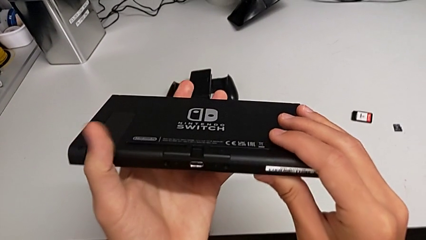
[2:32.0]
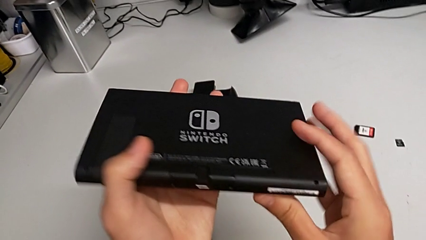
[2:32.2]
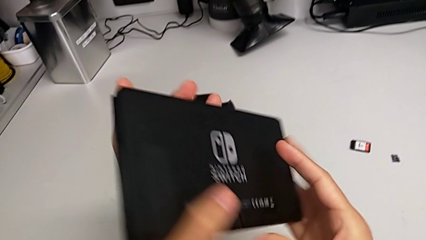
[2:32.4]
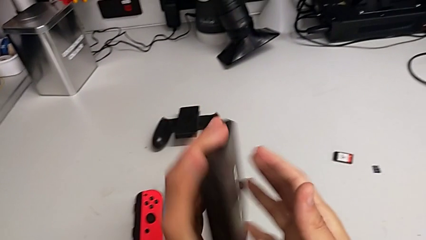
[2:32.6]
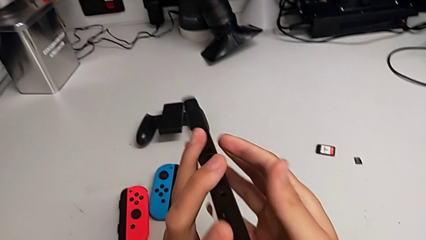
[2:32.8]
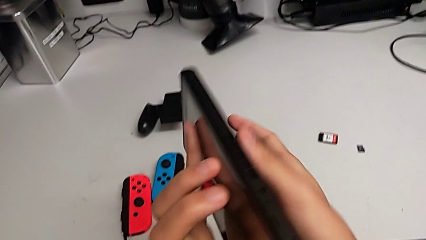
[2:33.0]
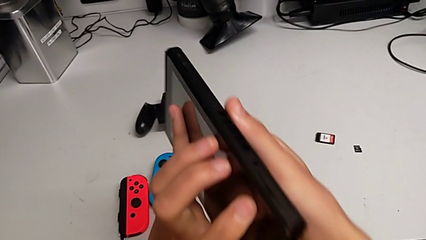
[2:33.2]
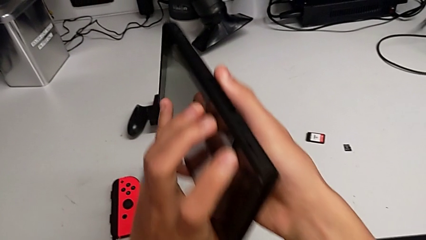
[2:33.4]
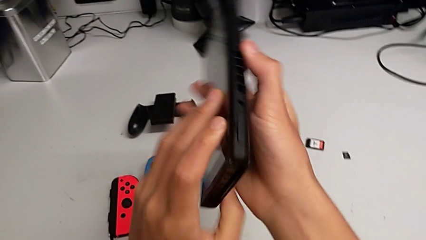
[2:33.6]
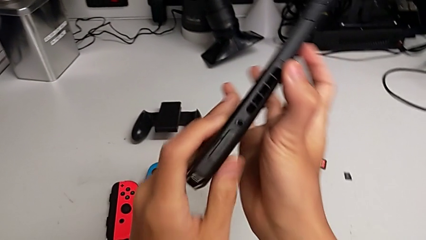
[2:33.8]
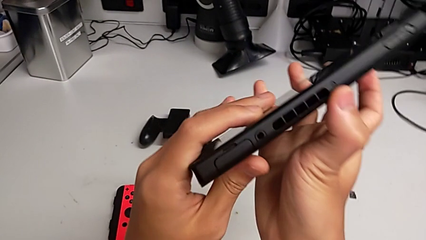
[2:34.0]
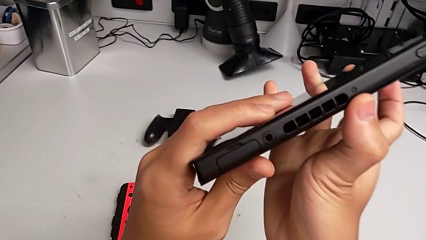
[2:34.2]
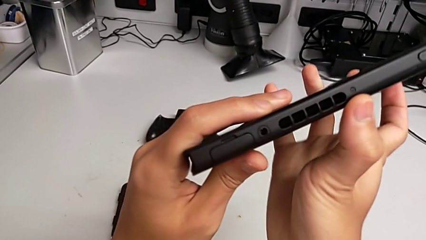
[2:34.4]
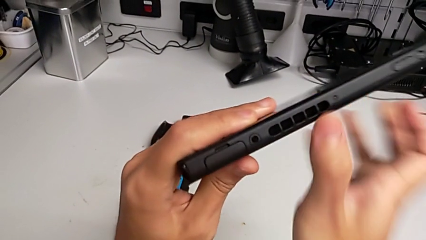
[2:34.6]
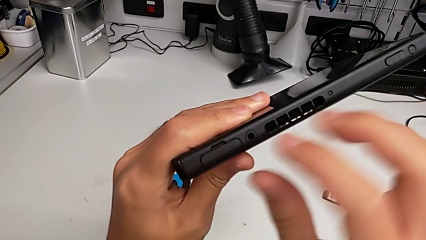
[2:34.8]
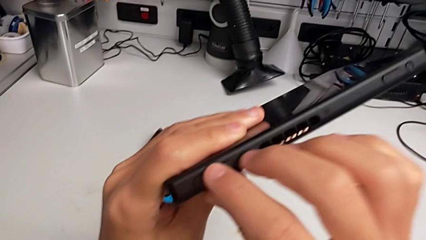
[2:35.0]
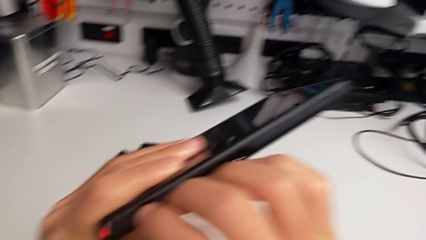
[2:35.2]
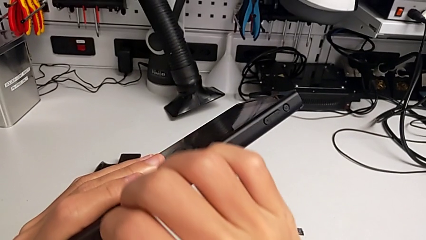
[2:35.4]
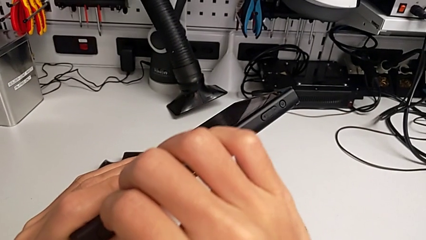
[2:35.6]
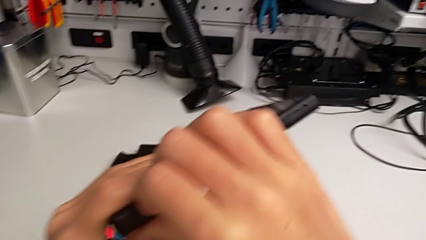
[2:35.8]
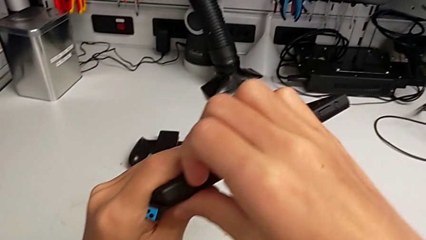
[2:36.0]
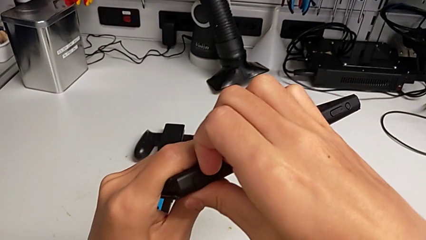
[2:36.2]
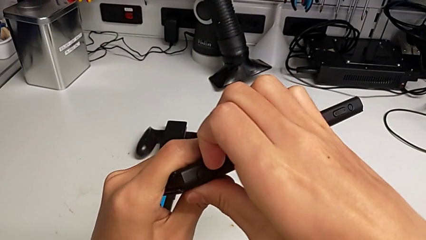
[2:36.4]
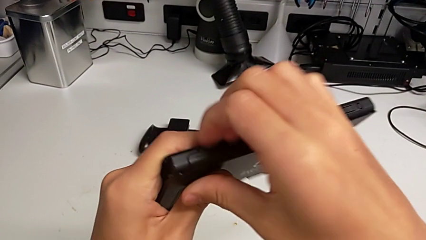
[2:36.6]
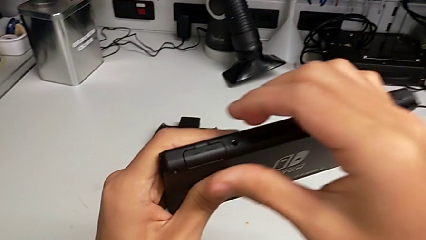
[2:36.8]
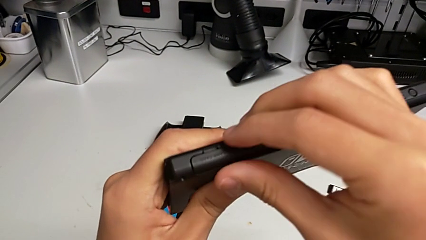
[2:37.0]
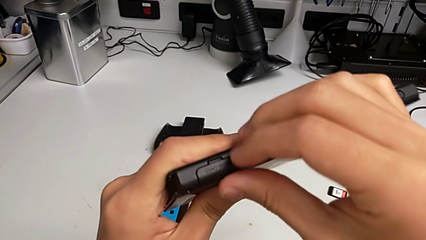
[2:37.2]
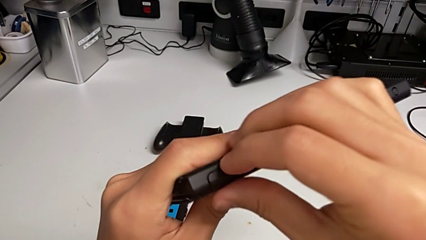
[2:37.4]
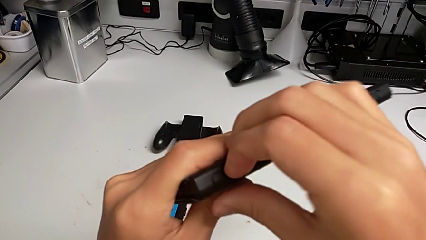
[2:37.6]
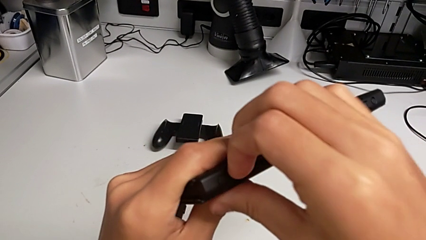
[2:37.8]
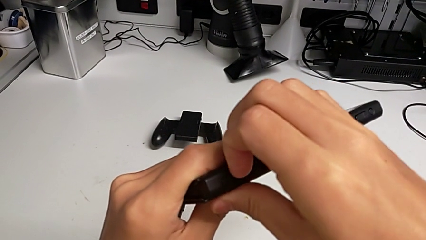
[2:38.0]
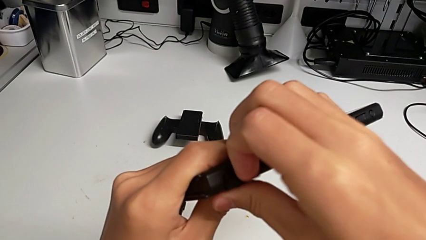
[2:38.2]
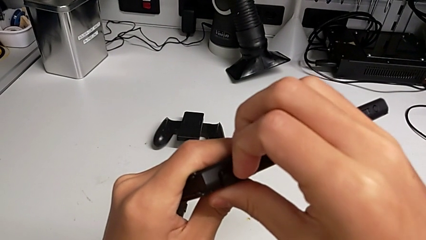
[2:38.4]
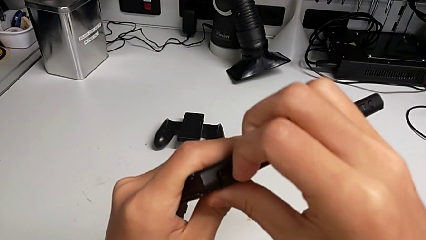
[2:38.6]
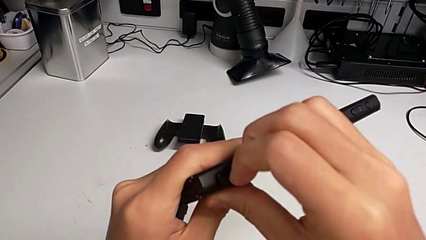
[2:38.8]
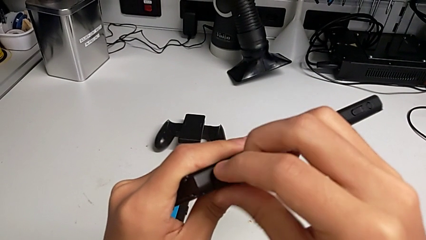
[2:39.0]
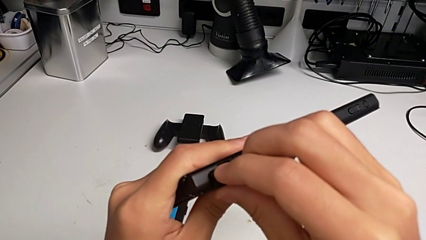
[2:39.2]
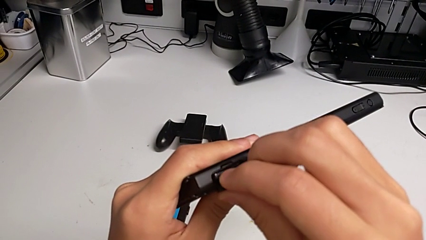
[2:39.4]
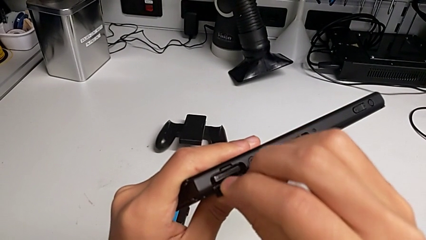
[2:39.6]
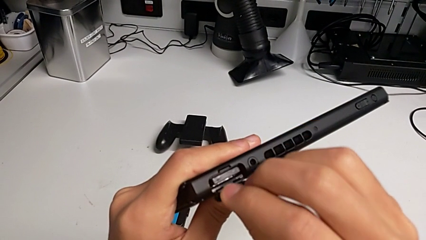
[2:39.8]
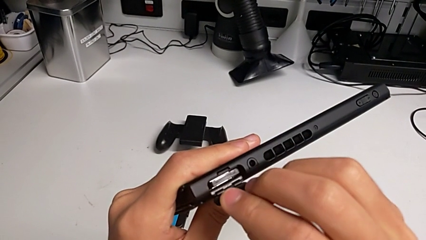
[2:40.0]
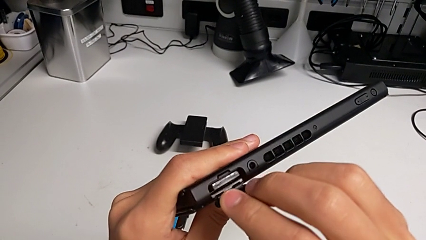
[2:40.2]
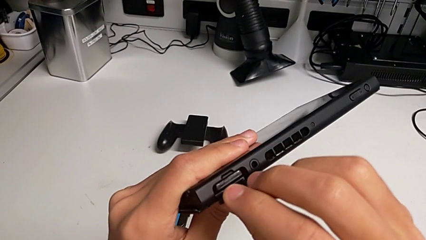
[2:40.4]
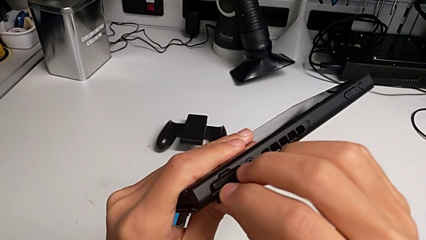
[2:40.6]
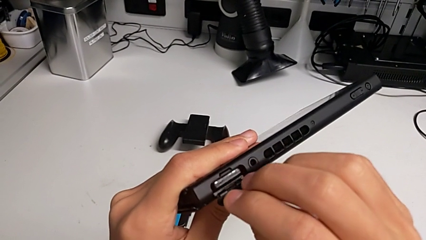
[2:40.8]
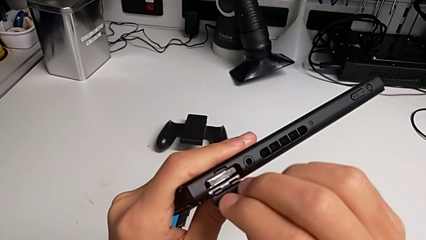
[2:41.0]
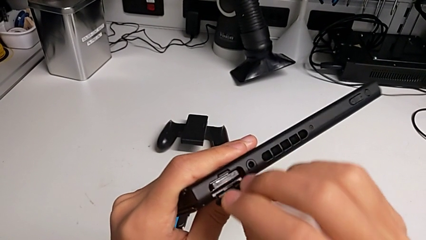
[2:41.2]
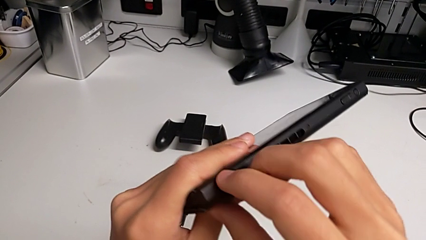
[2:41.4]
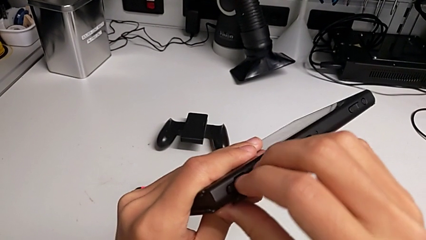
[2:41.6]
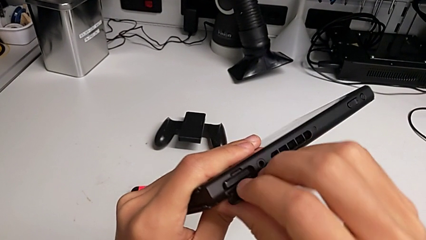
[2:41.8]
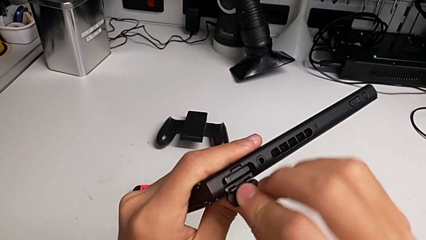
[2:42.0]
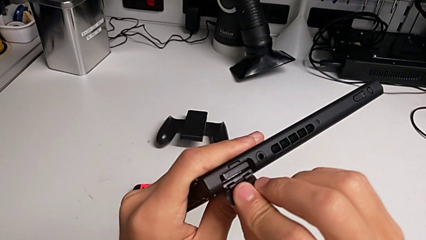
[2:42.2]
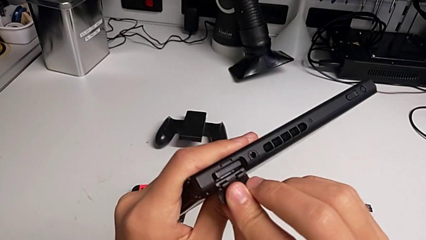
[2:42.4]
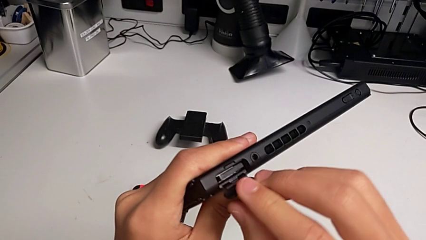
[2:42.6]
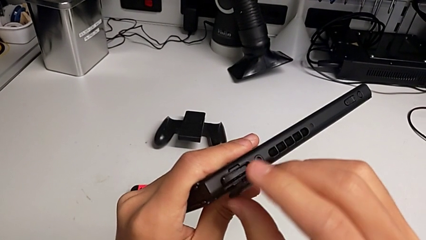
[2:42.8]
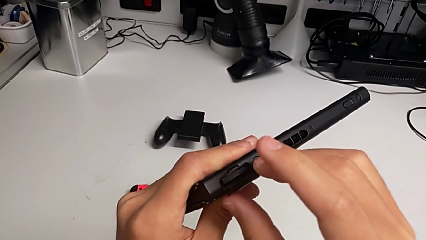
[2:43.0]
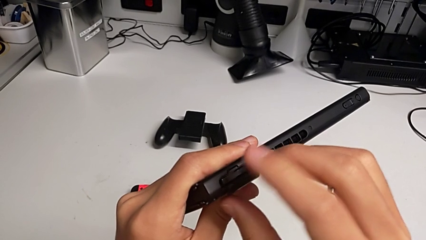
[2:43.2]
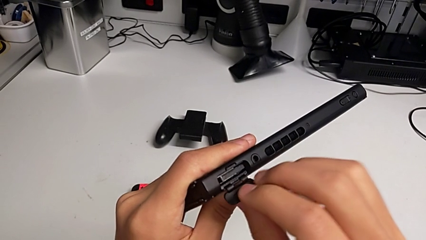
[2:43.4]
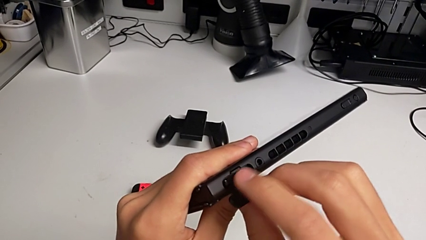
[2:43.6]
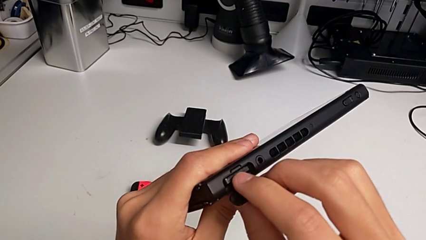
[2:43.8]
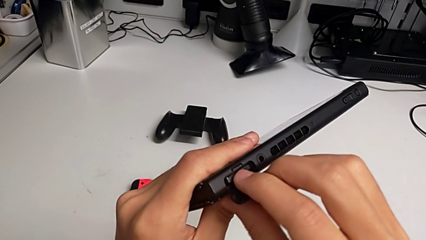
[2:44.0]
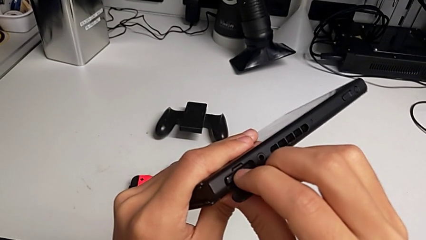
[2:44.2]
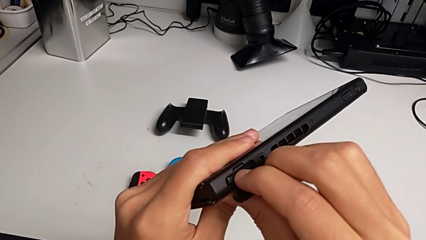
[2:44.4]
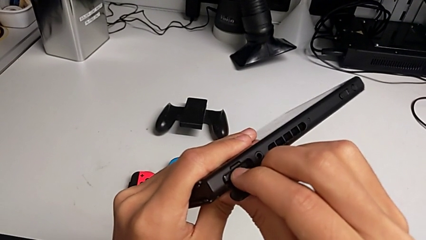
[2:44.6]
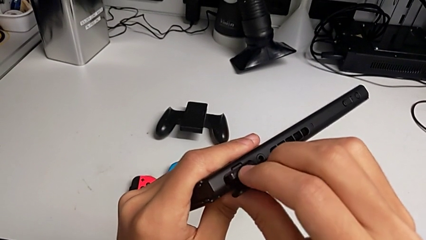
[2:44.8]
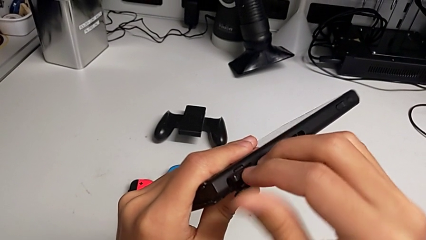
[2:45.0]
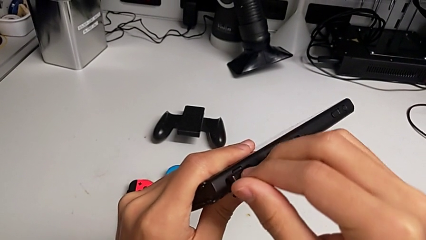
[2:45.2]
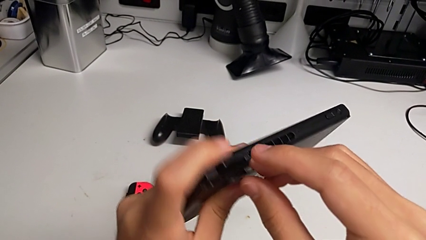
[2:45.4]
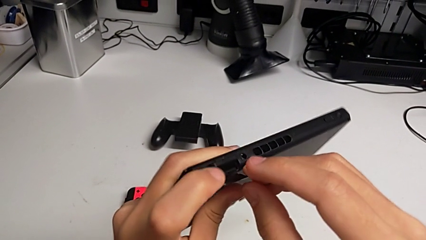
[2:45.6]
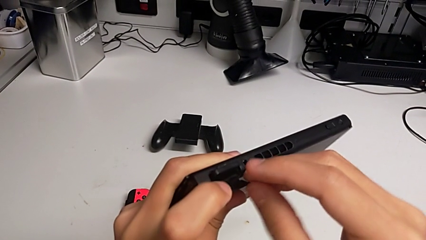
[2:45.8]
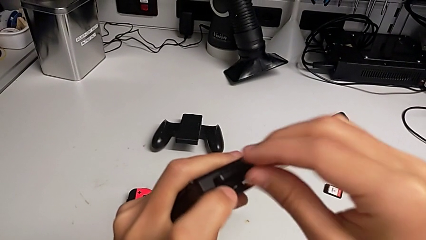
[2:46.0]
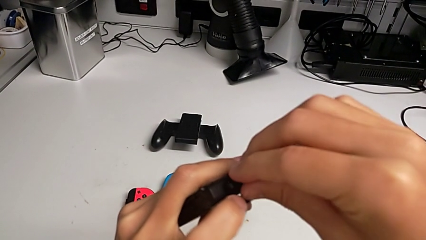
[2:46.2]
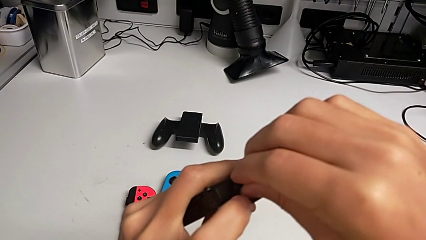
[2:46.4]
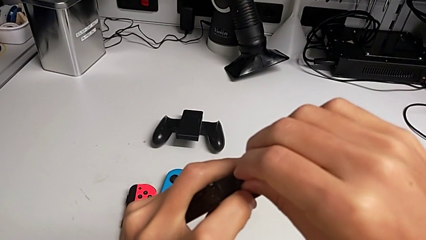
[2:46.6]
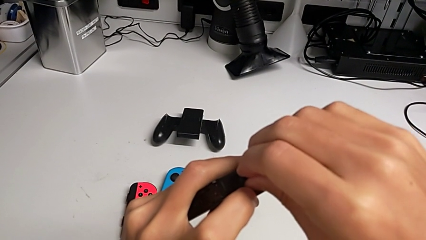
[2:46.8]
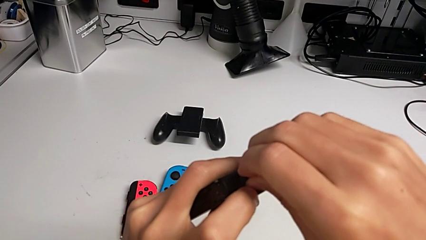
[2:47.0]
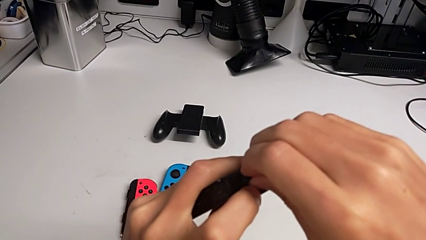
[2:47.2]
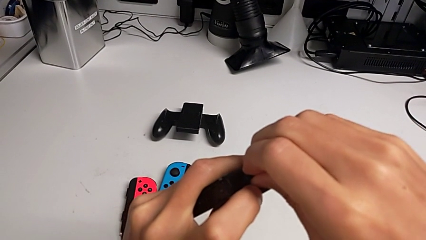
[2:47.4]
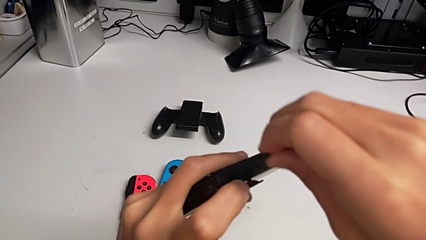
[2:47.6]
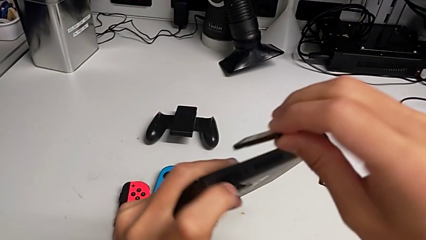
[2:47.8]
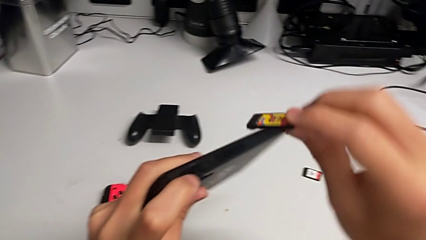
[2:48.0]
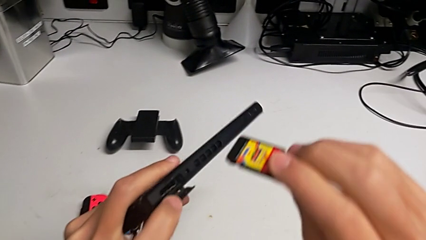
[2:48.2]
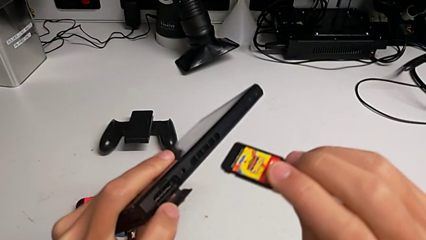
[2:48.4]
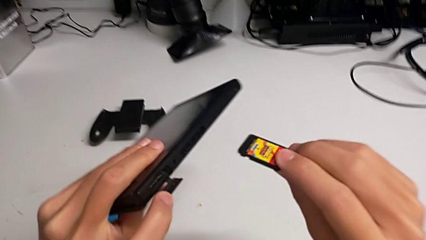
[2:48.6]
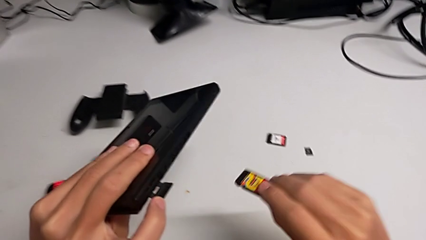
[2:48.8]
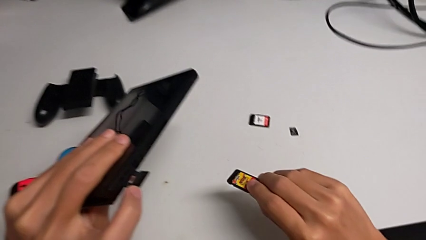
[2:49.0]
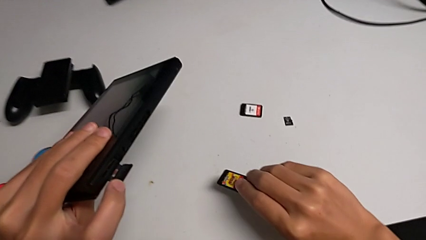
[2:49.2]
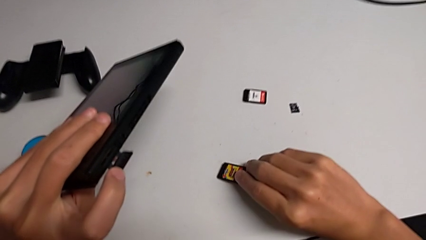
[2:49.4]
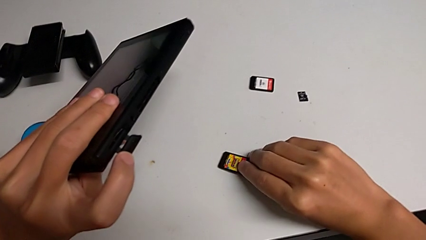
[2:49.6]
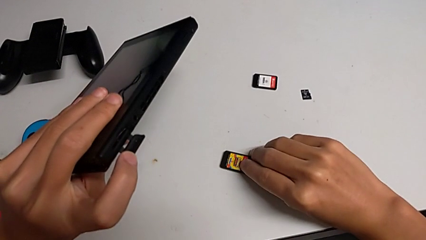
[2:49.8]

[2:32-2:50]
The camera wearer is exchanging a game card. They rotate the Nintendo Switch, grab the game card, pull it, open it, press the old game card, pull it and place it.
